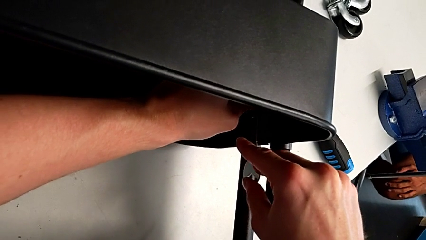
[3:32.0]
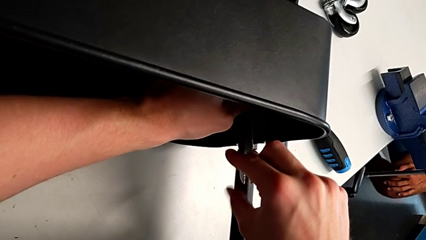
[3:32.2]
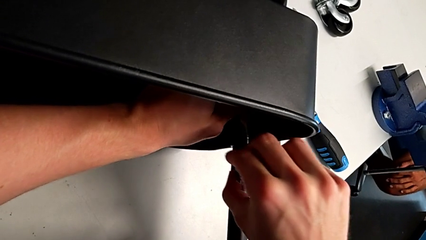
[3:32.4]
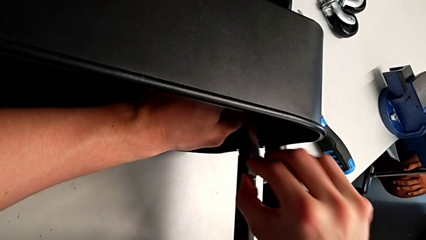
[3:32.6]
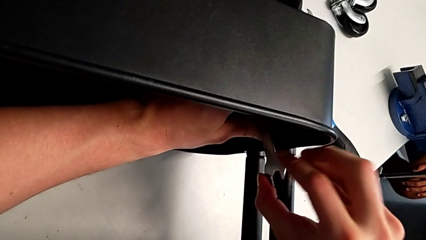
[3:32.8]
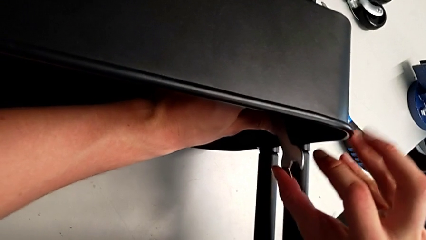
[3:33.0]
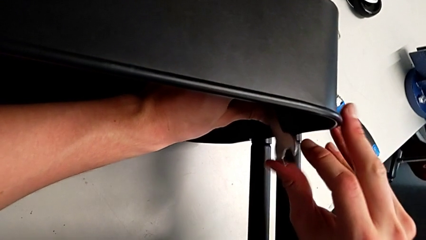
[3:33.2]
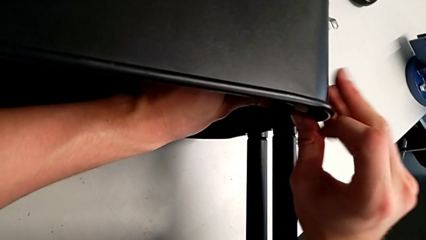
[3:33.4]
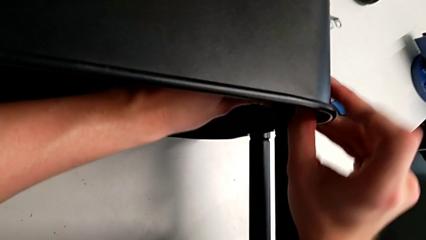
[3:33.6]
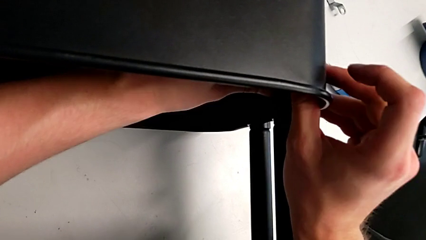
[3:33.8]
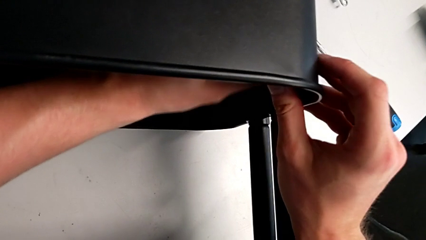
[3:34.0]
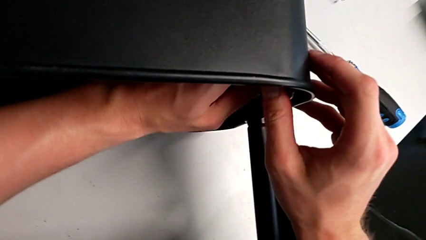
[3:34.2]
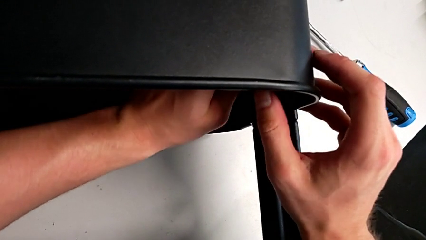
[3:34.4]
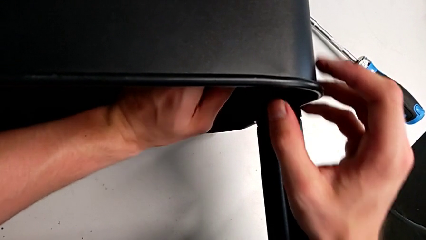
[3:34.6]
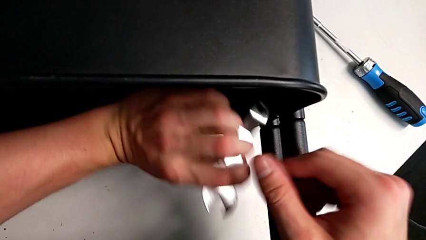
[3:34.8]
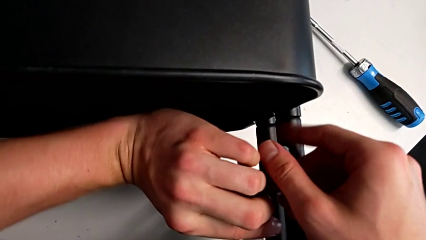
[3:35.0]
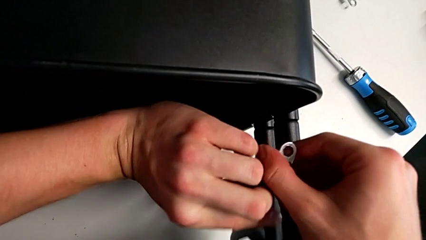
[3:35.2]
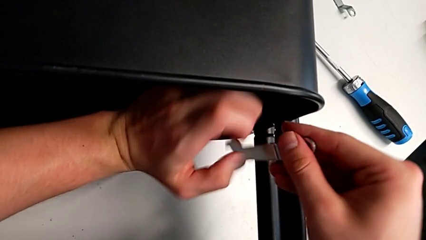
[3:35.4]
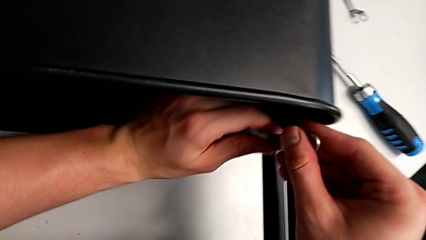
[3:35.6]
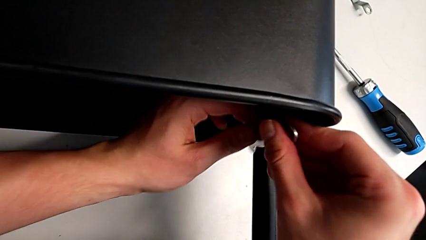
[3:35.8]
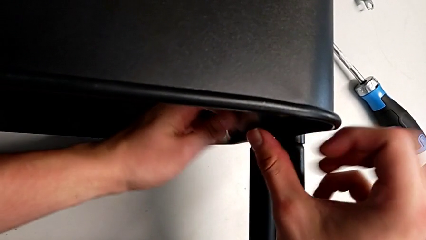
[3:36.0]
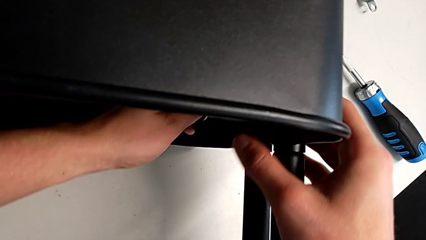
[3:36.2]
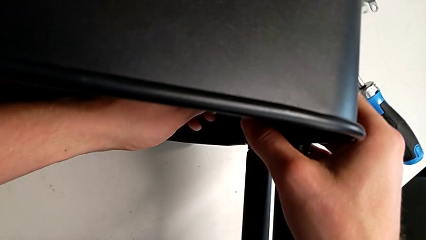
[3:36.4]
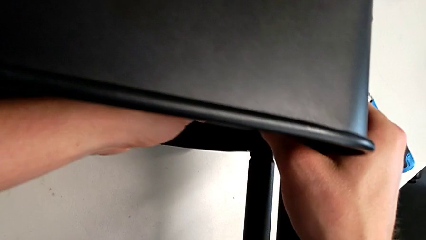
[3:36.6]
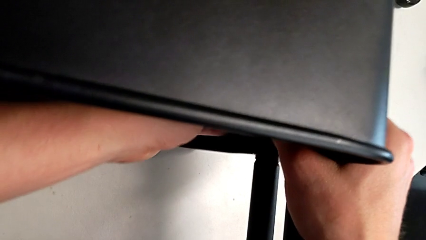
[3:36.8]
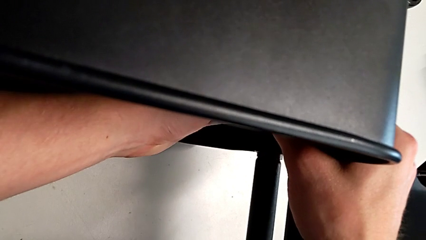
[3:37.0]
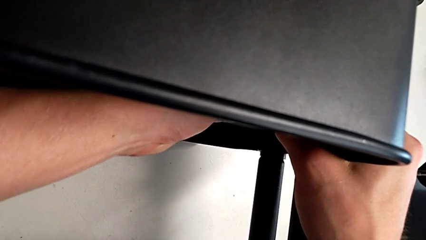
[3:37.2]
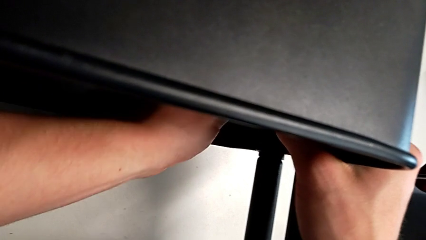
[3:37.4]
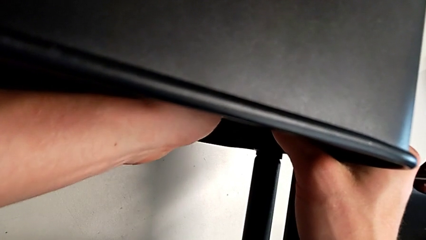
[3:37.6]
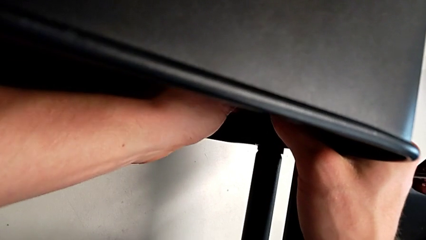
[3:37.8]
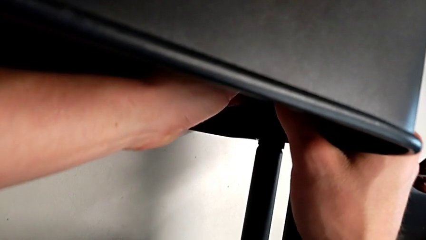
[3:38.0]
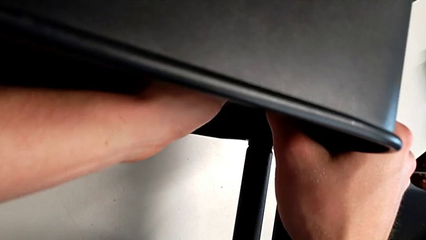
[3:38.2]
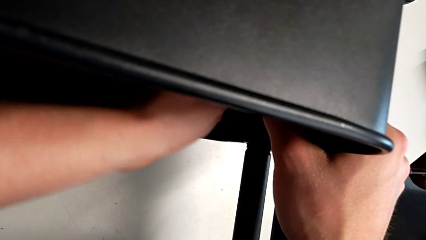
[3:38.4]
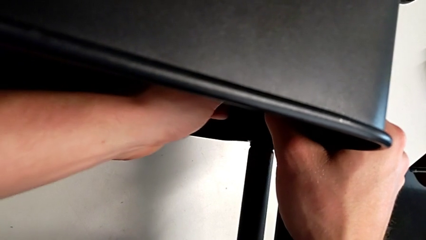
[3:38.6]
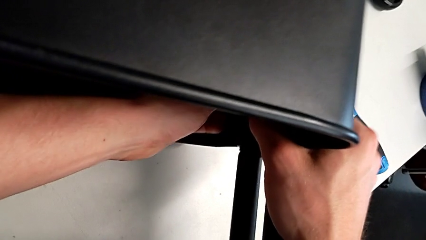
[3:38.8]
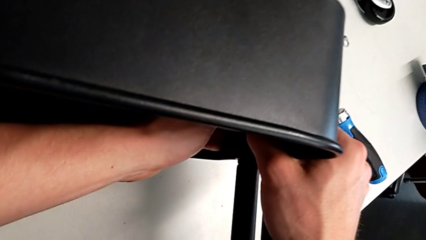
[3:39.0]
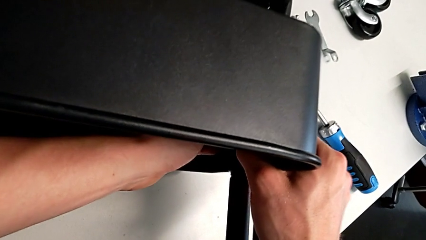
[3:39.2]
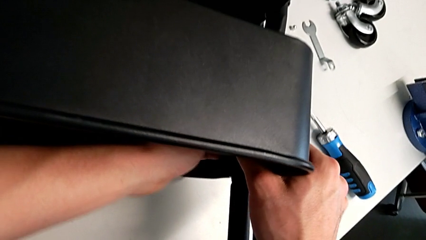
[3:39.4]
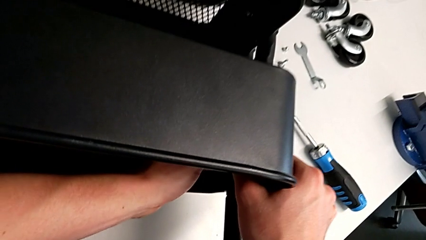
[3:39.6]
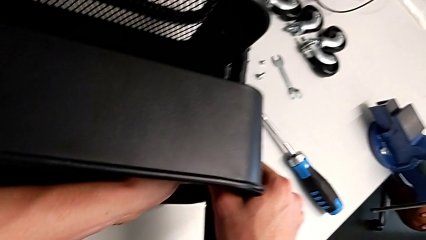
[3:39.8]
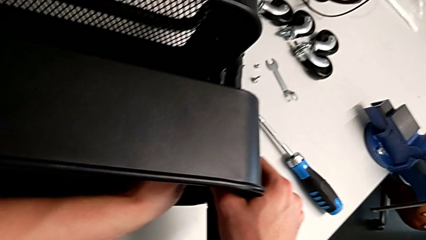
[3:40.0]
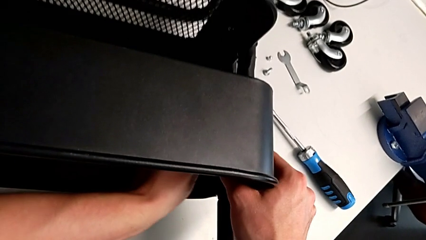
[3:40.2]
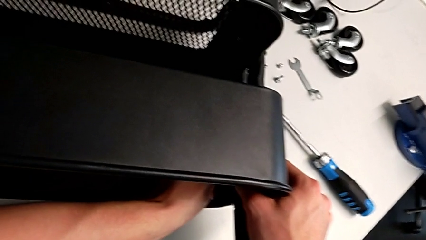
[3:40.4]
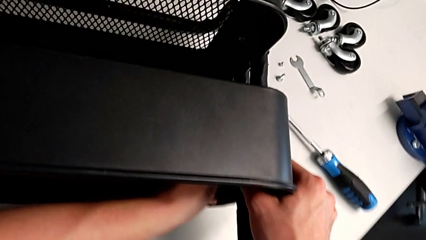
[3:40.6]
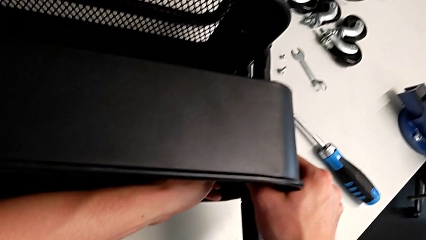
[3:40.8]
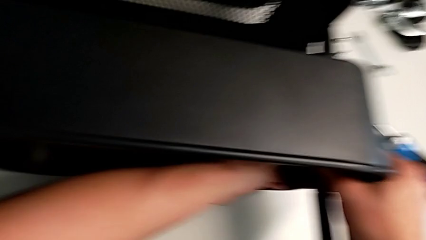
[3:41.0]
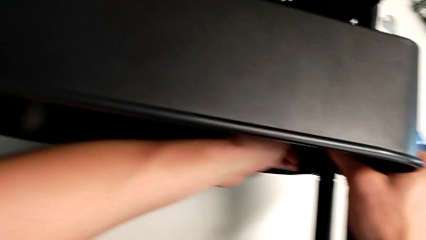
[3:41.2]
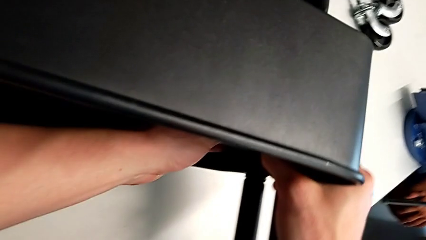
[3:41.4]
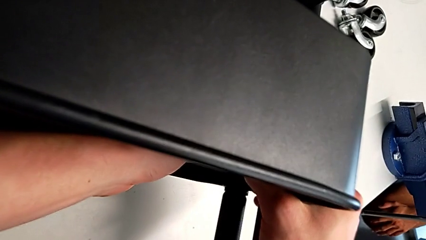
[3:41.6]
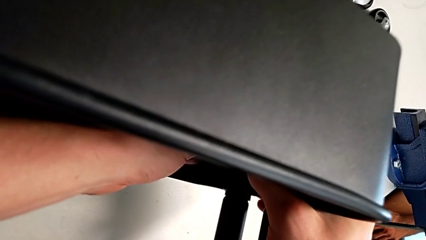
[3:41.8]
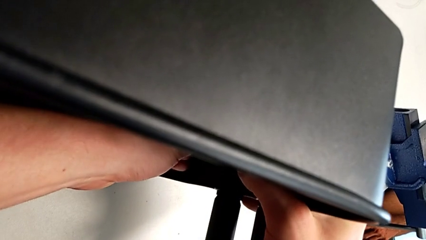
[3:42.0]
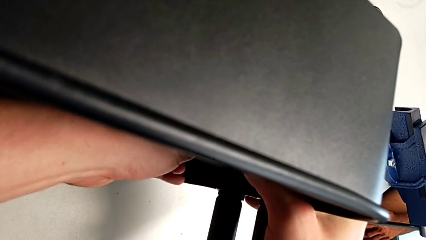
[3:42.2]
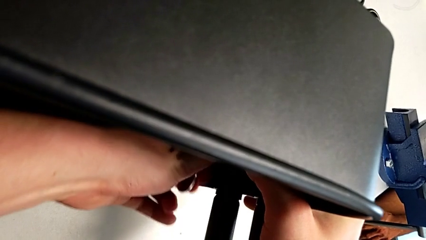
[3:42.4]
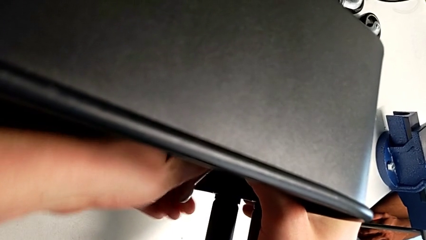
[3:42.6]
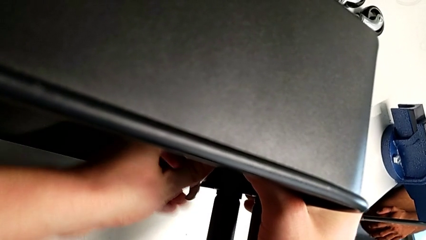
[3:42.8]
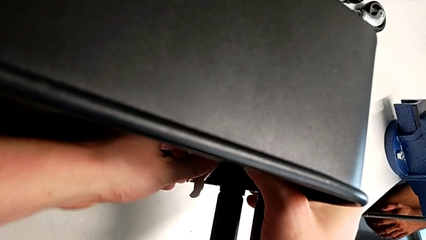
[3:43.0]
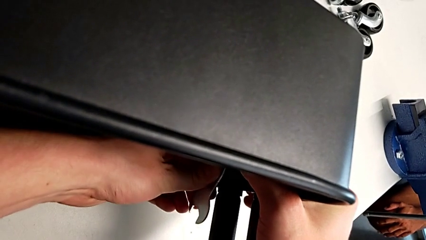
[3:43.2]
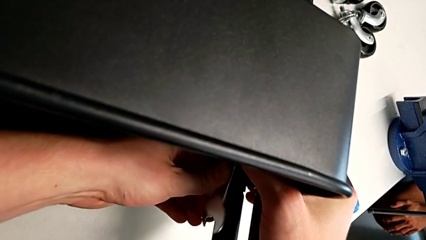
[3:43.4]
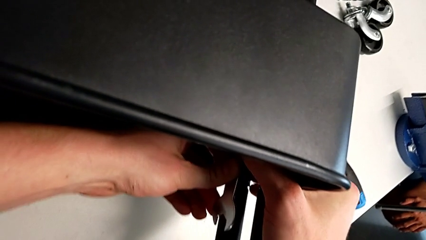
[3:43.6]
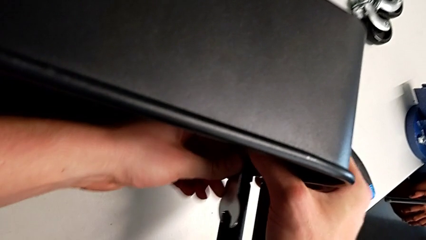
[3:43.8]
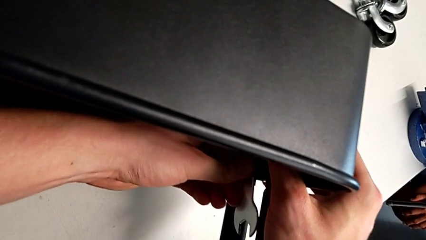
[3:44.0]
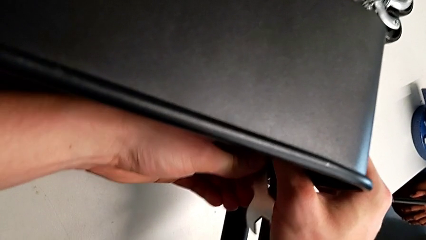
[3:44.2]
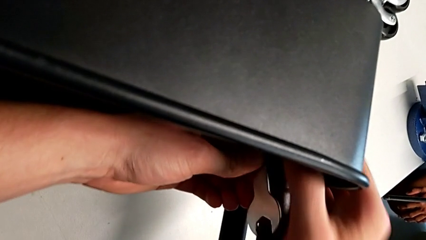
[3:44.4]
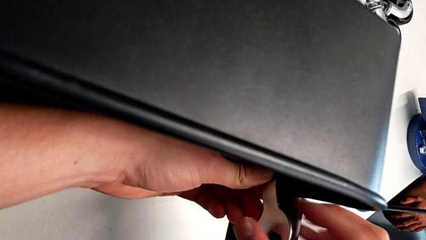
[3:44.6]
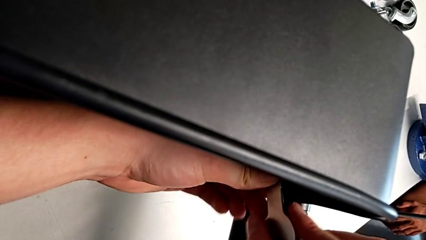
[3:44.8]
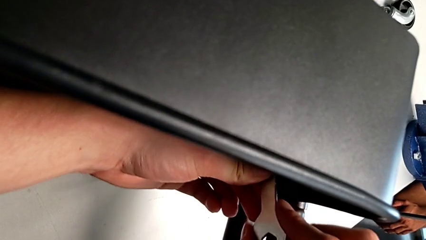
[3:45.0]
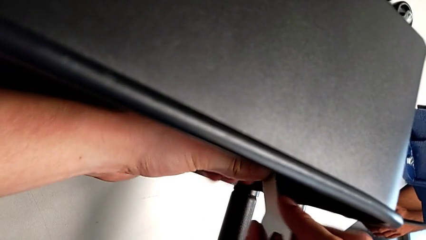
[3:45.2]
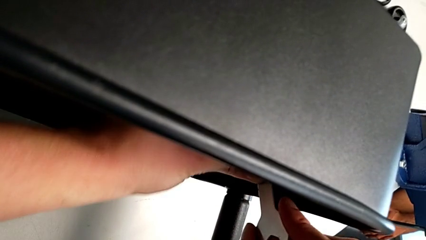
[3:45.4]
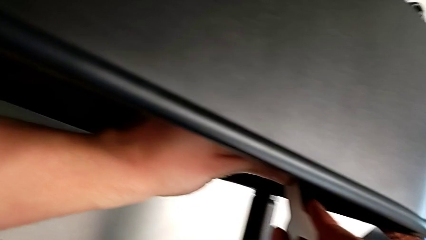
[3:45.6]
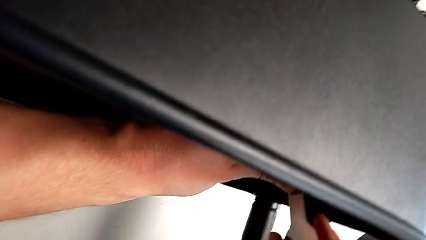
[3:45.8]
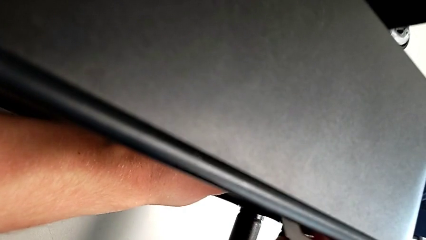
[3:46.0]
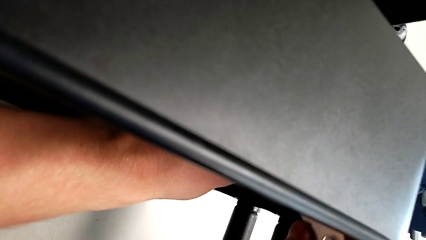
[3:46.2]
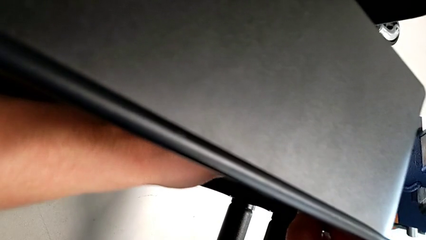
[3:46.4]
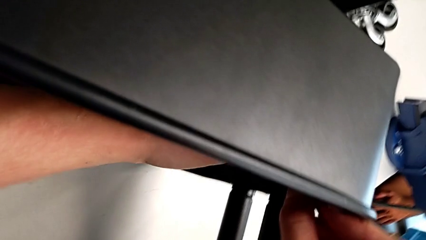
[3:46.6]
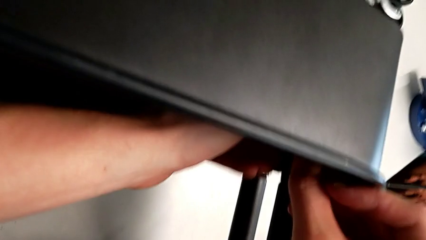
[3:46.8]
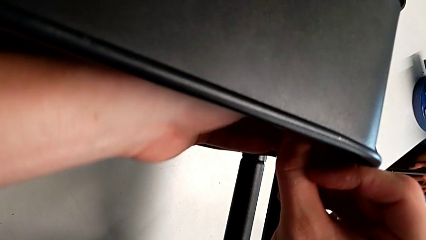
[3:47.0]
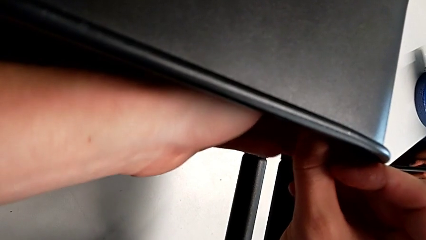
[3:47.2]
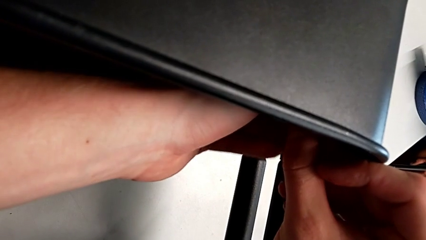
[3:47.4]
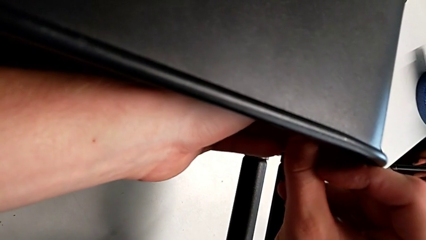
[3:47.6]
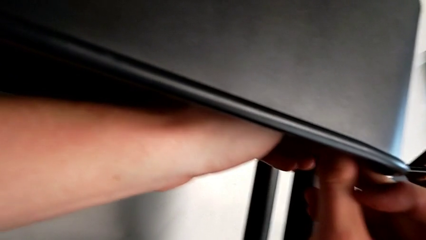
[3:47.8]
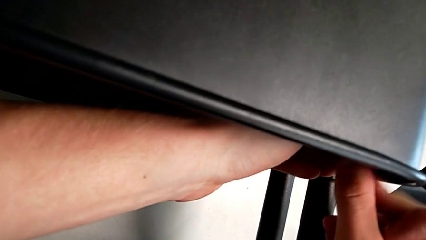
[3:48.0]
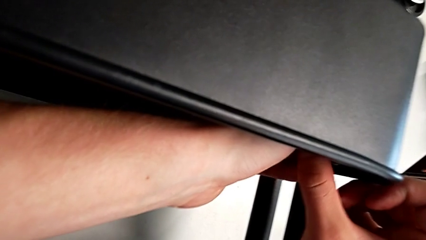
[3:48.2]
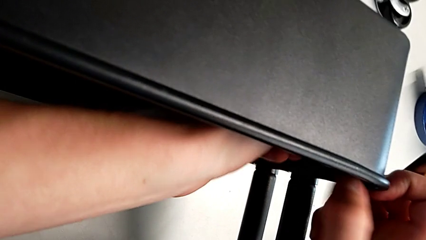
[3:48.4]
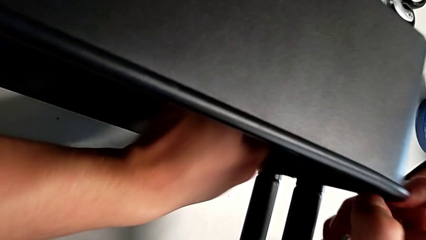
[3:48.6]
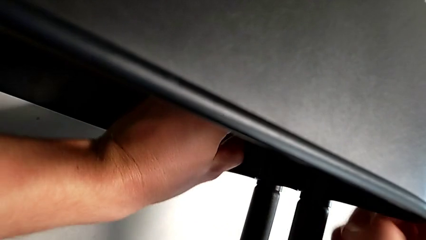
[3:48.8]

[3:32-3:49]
The camera wearer is attempting to unscrew the second screw from the middle tray. They keep unscrewing the screw.
